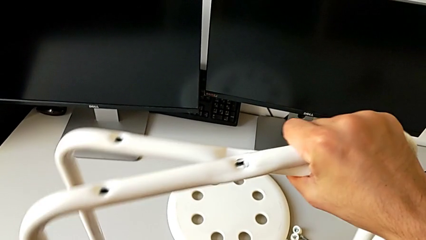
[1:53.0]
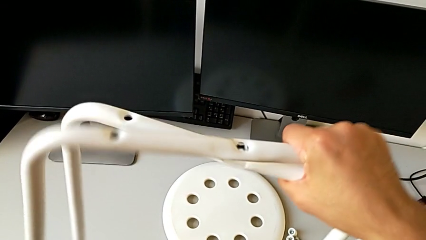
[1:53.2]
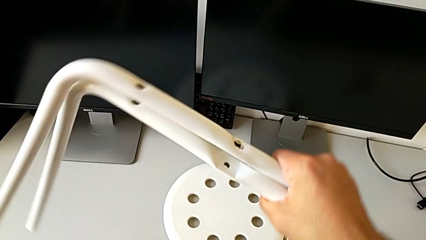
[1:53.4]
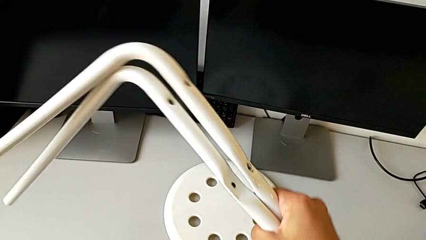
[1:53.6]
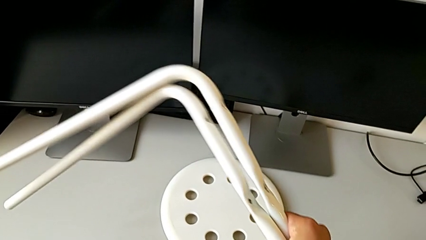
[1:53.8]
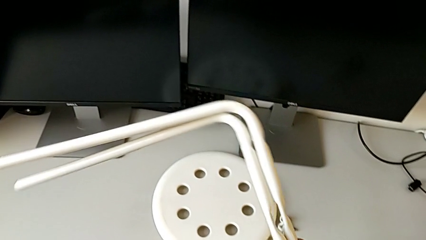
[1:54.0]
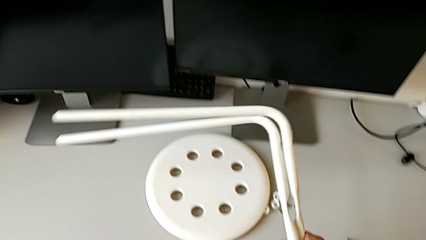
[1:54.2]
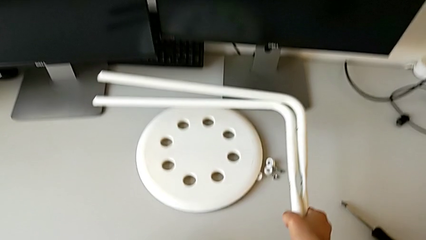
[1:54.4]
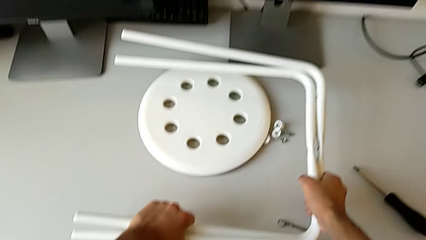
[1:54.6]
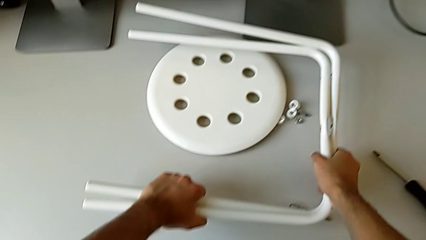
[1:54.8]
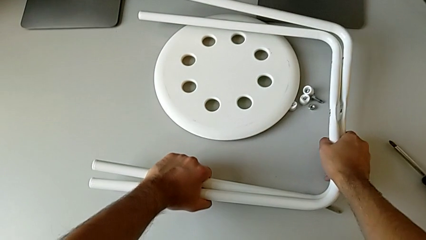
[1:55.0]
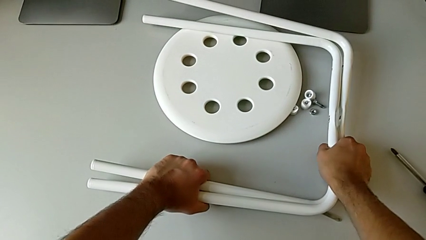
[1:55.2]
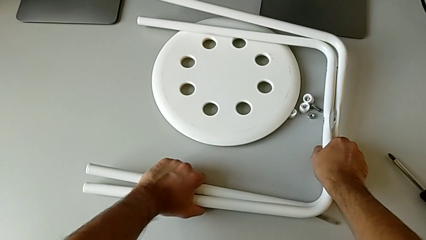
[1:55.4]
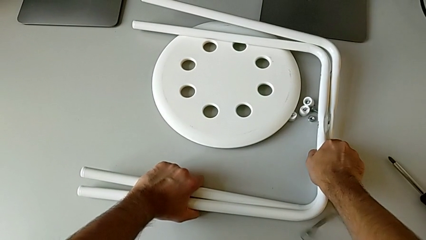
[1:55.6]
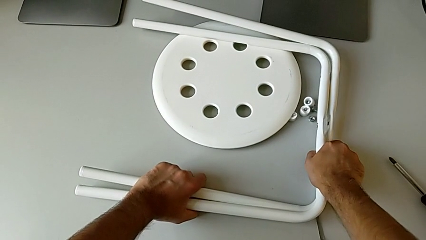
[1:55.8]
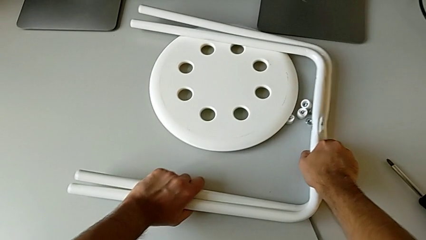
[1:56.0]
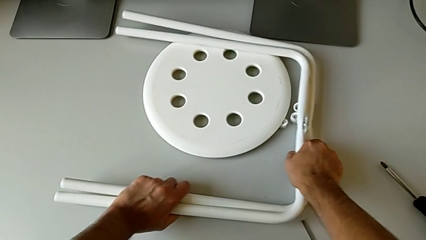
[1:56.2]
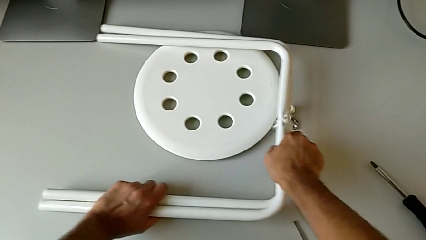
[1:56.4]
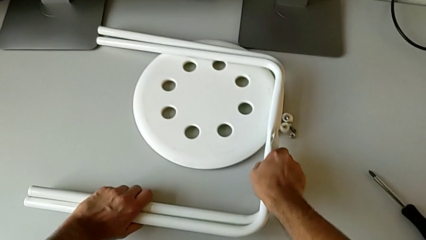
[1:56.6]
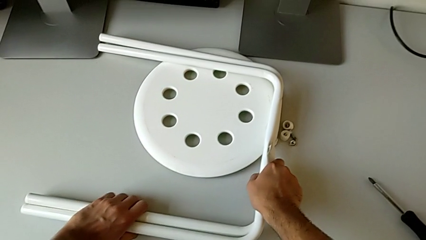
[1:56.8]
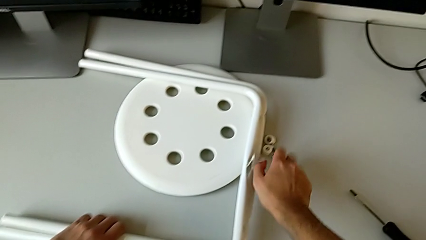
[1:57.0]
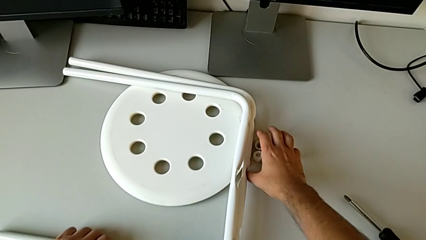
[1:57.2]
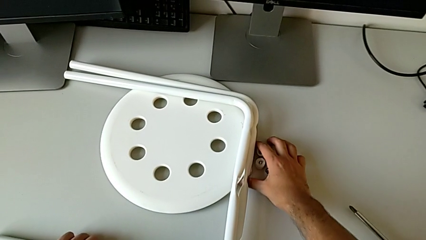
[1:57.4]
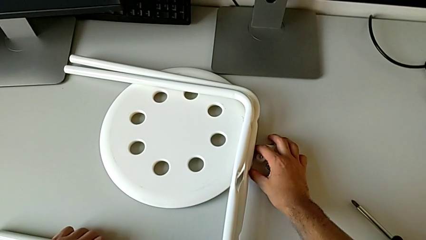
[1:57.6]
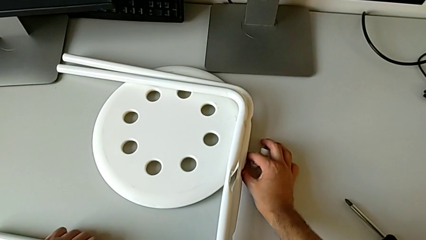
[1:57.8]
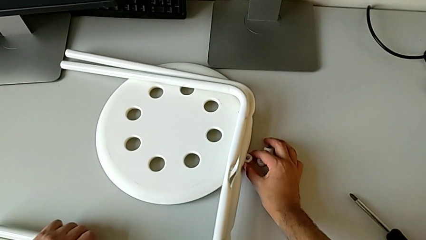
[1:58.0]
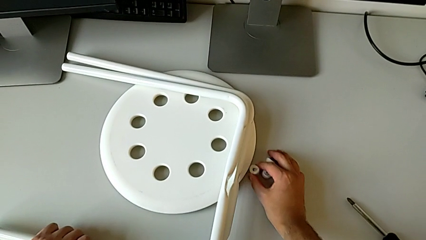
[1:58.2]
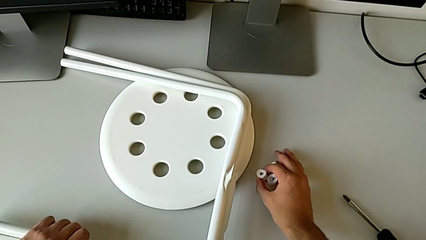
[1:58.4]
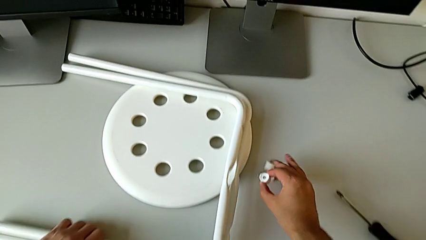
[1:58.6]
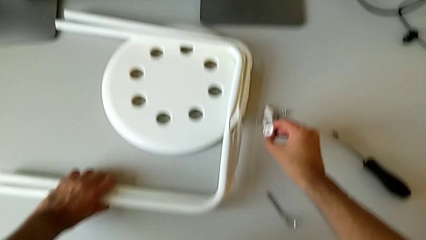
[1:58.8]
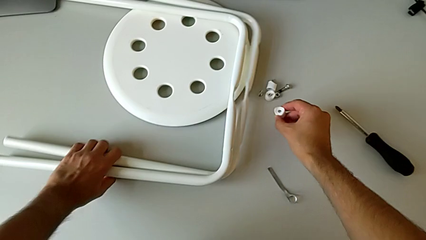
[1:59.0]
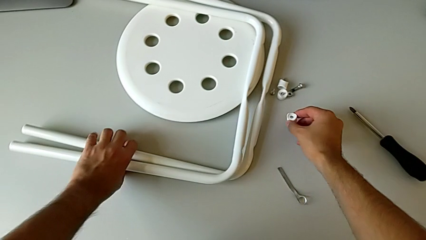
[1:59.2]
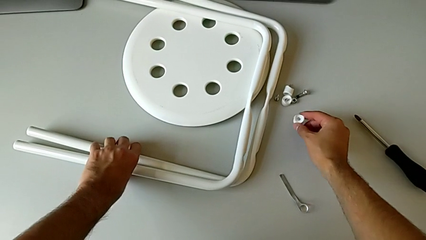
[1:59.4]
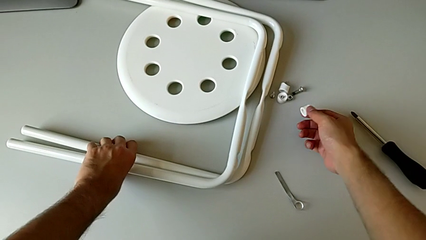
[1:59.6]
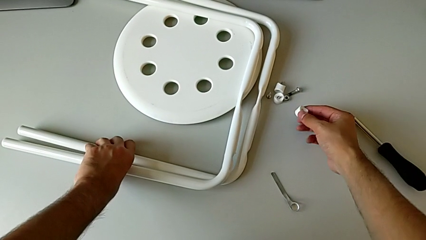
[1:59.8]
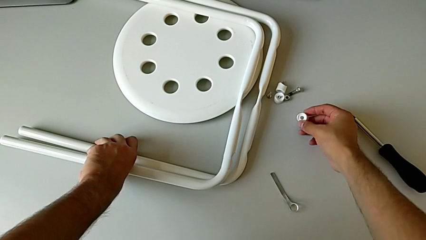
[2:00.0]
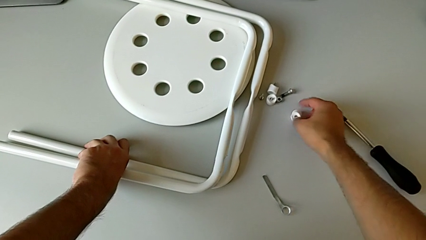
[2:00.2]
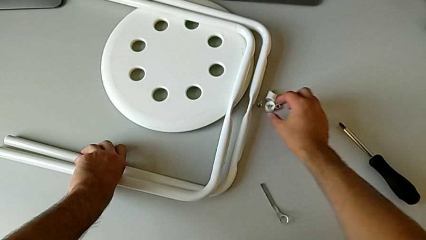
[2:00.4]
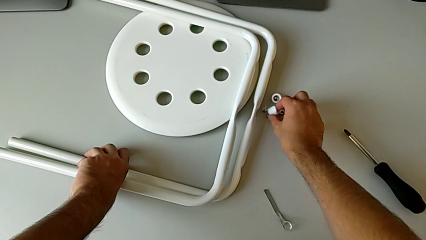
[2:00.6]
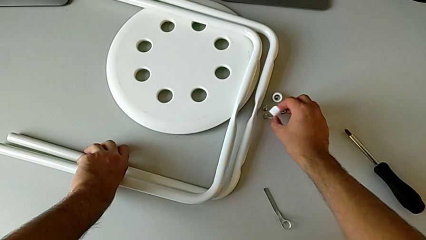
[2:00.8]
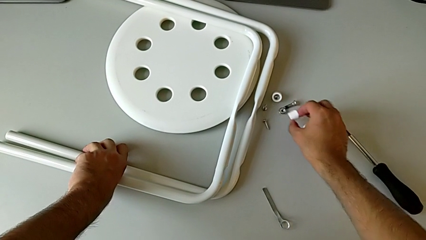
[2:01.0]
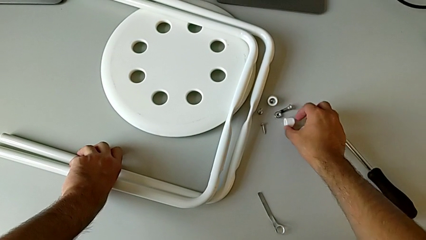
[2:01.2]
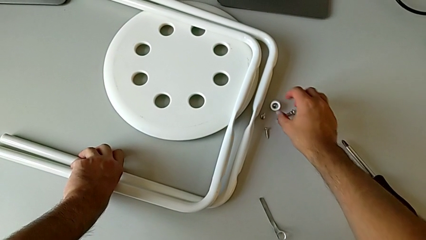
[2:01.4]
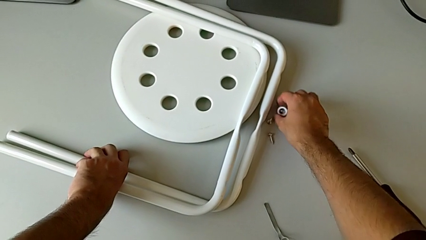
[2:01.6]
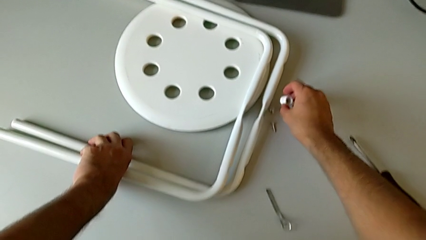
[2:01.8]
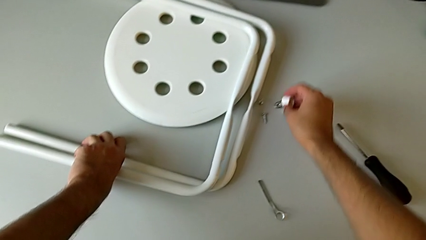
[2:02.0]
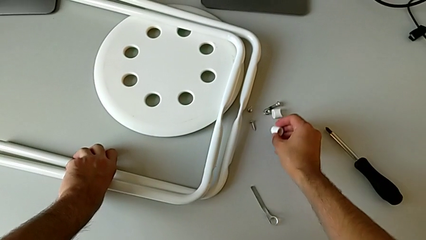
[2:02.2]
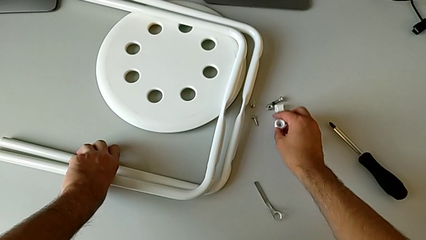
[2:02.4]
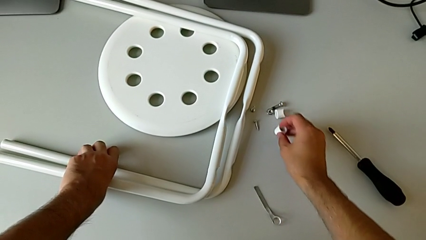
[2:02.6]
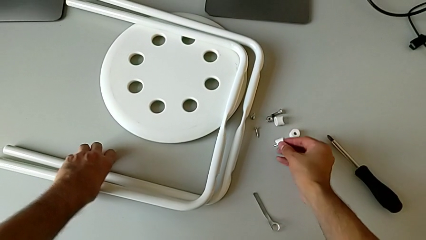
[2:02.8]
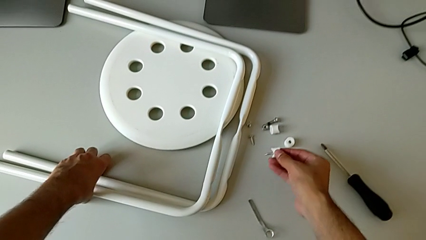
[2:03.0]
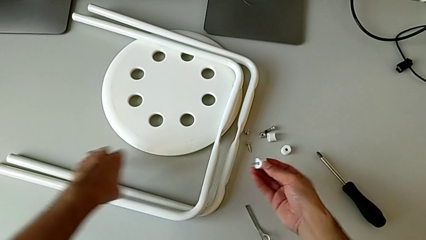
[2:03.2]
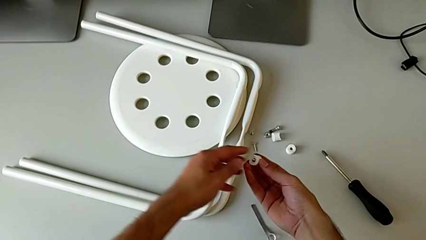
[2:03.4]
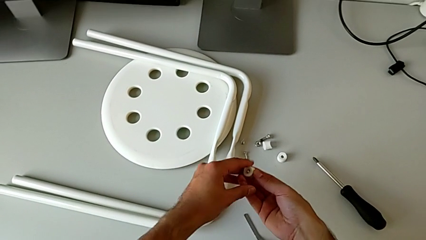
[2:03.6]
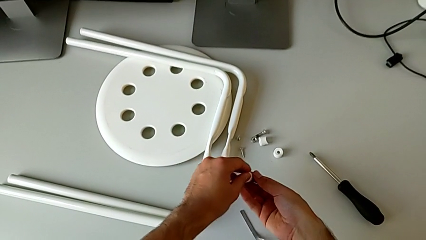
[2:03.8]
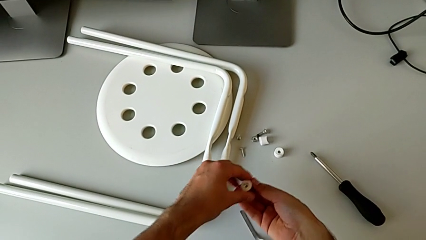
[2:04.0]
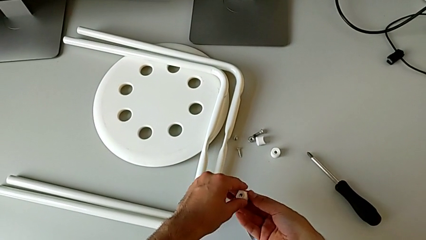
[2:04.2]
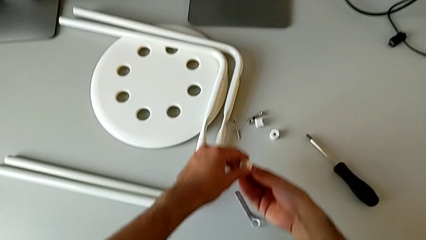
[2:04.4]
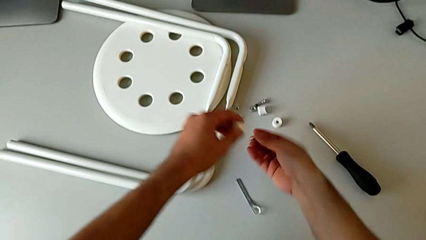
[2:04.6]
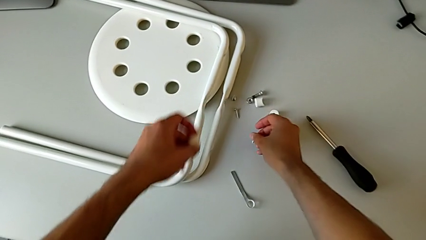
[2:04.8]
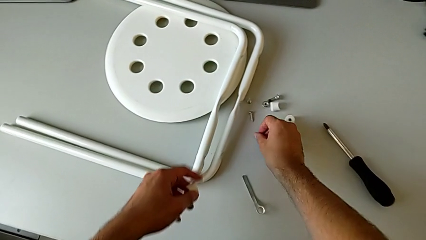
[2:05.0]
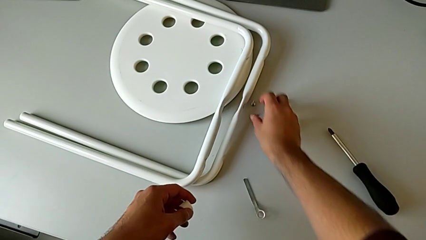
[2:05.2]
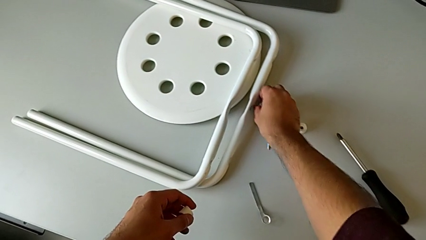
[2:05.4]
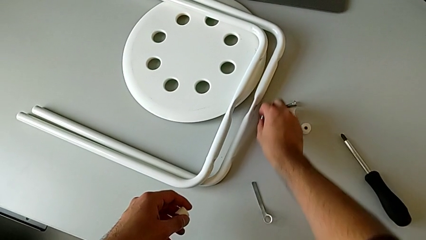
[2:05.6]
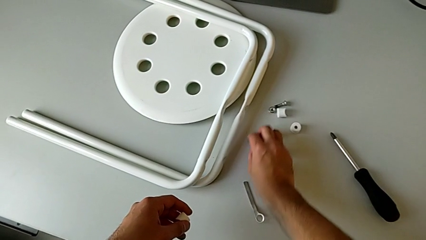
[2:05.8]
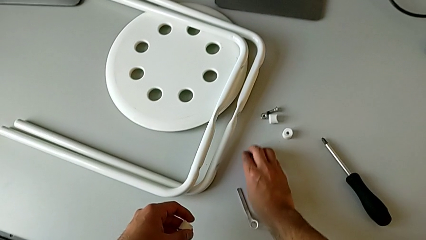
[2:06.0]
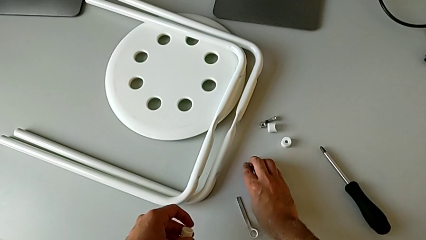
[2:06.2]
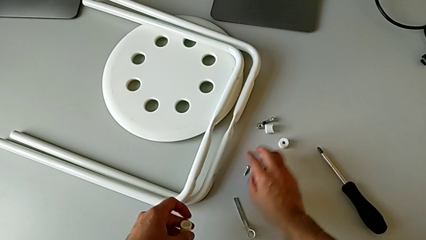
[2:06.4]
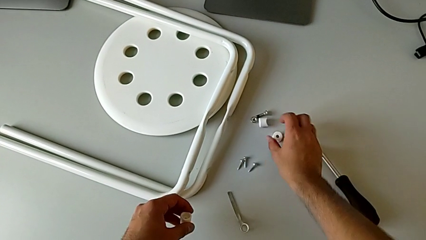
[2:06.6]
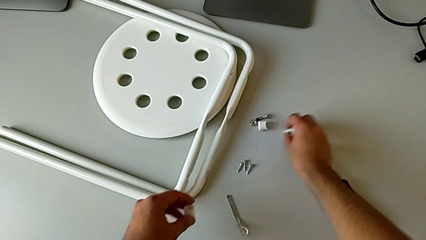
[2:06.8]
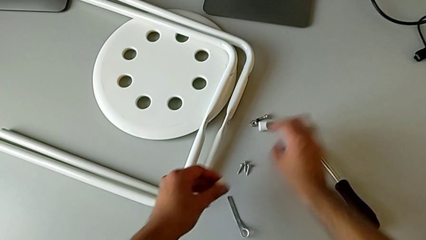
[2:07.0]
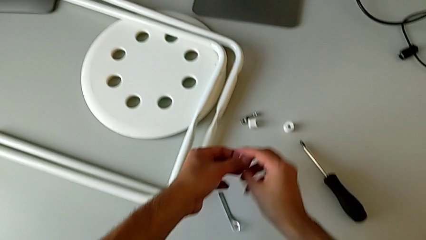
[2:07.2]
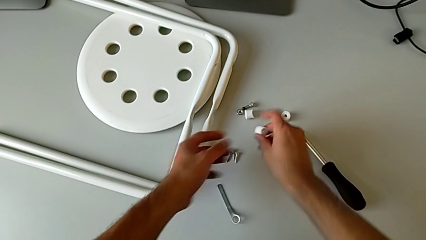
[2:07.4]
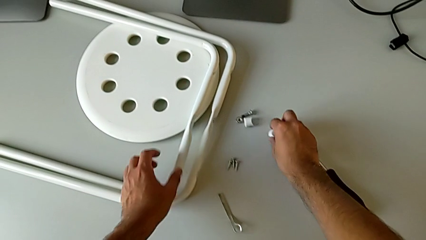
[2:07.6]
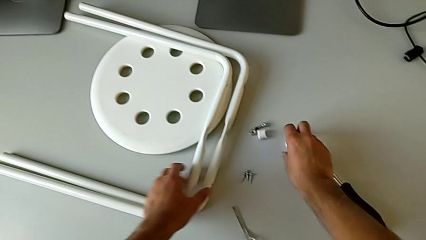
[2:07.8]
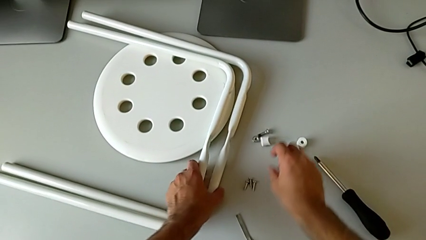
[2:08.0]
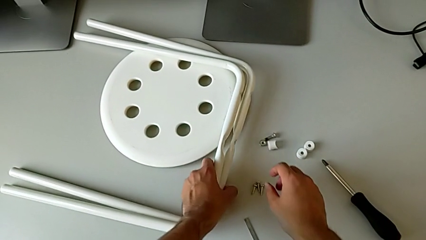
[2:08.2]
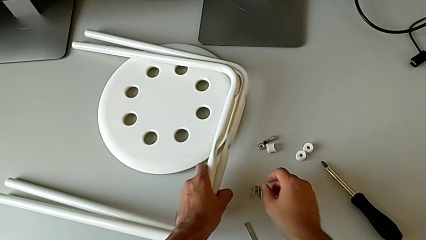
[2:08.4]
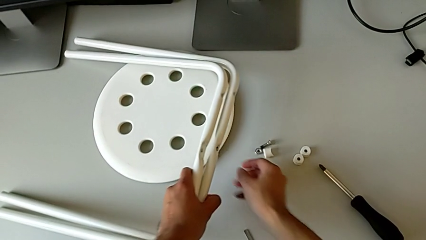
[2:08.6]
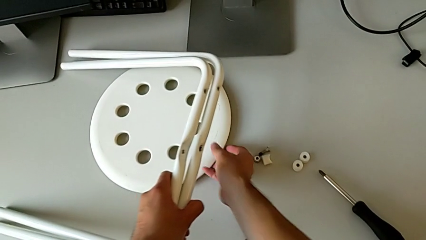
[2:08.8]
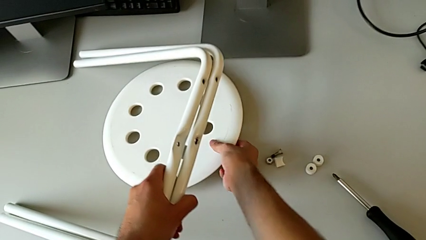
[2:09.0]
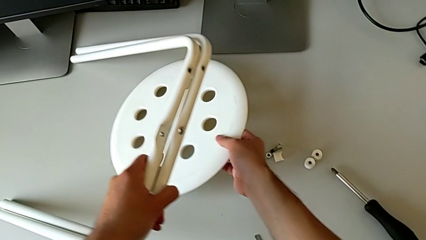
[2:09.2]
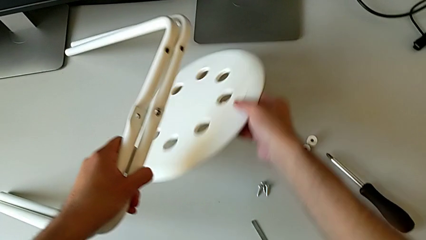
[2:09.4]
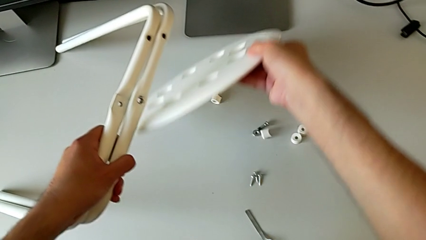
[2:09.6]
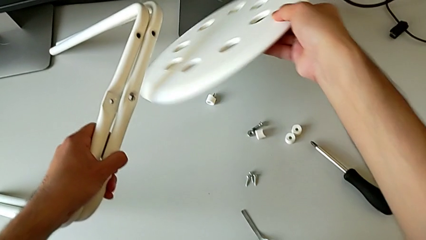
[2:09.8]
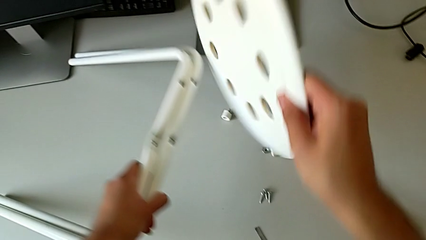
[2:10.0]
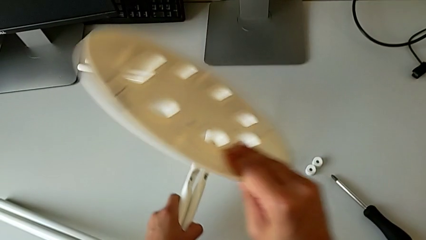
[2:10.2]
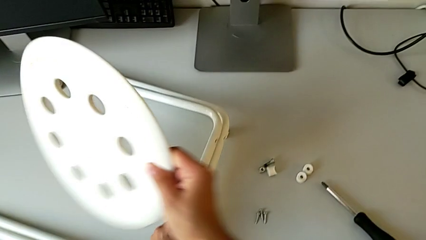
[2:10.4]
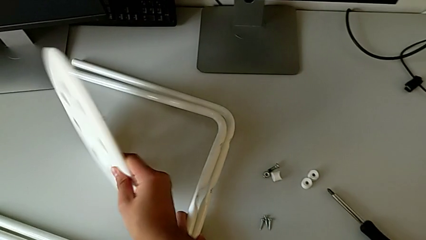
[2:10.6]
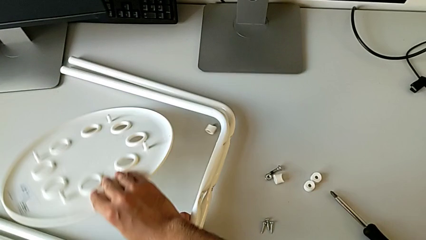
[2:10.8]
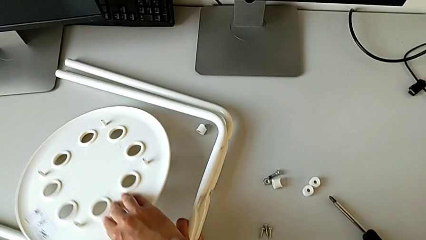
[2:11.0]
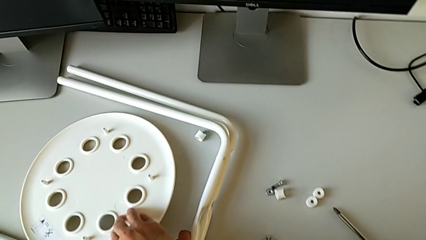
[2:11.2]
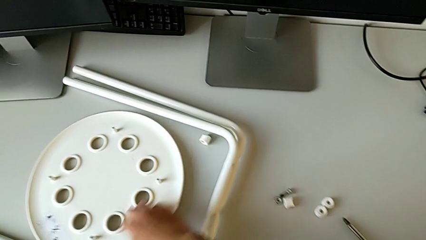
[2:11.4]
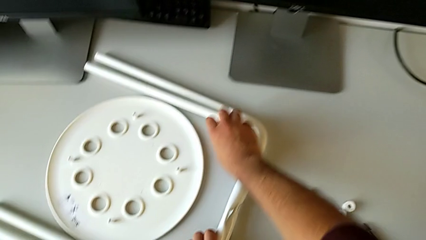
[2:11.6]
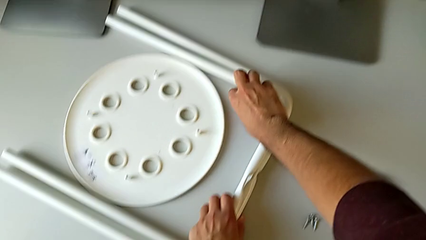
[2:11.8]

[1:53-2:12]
The camera wearer is removing the legs of the chair and arranging the parts of the chair. They keep placing the leg, slide the washer, slide the screw, slide the bolt, slide the hex nut, inspect the washer, place it, grab it, place it, grab it, withdraw the screw, place it, slide it, slide the washer, place it with the right hand, grab the leg with the left hand, grab the seat and place it.
